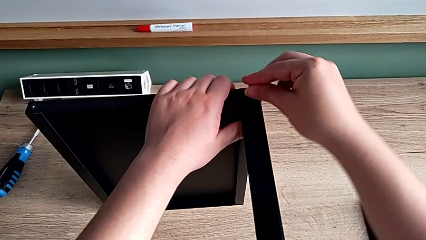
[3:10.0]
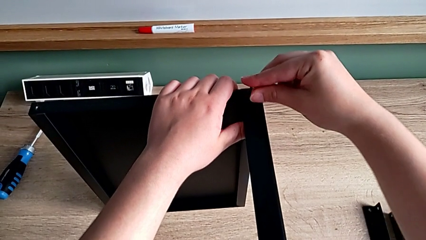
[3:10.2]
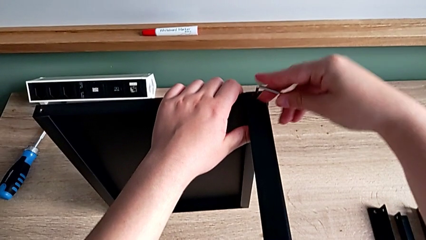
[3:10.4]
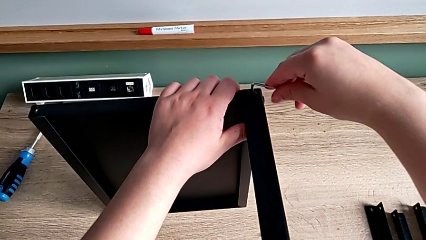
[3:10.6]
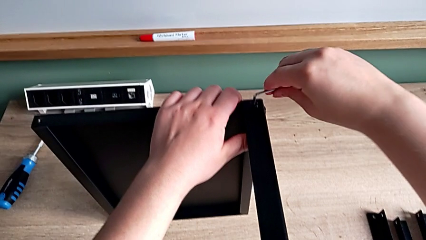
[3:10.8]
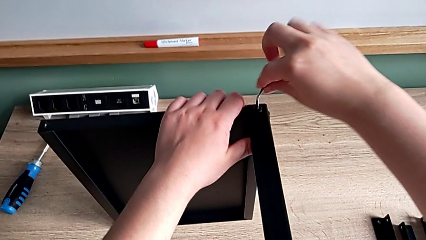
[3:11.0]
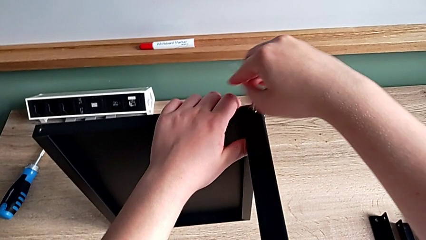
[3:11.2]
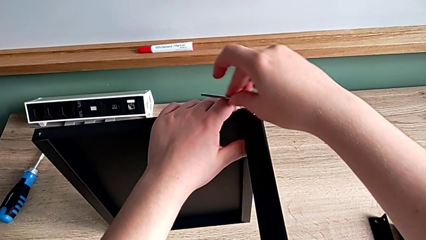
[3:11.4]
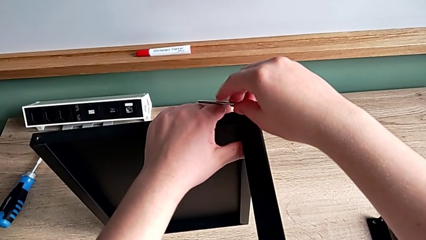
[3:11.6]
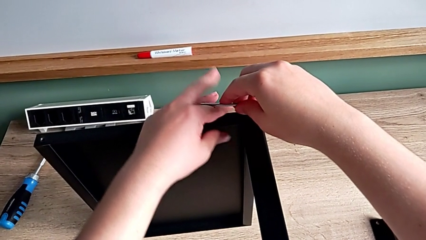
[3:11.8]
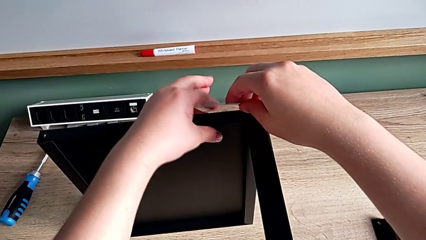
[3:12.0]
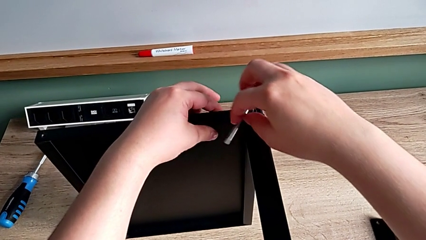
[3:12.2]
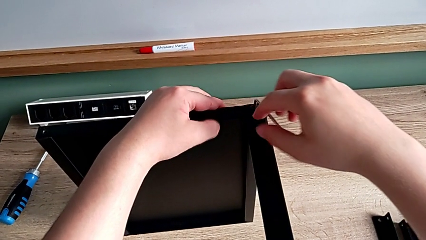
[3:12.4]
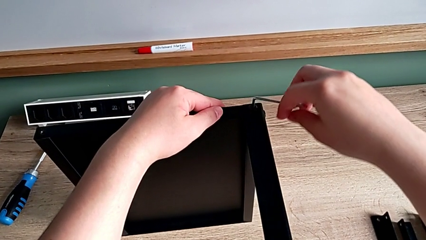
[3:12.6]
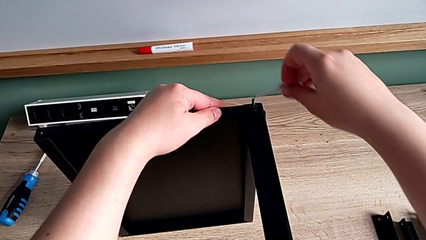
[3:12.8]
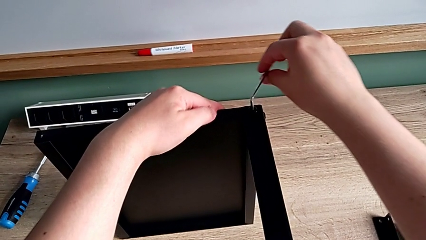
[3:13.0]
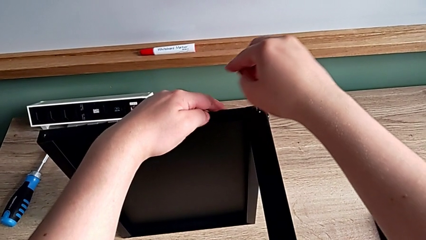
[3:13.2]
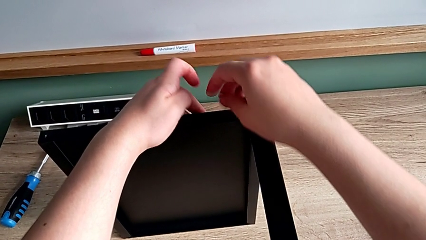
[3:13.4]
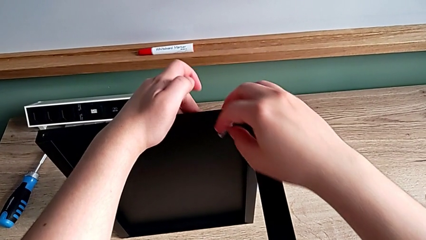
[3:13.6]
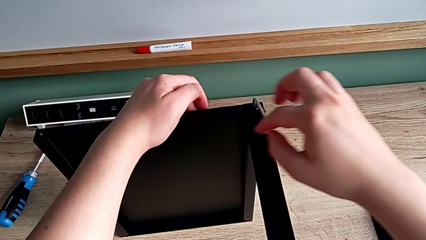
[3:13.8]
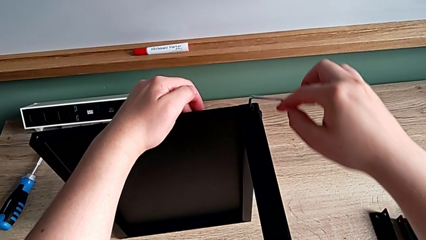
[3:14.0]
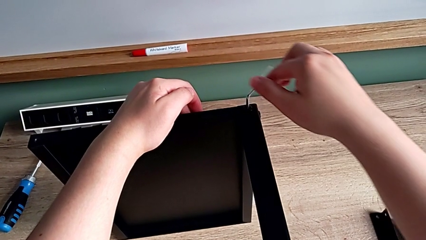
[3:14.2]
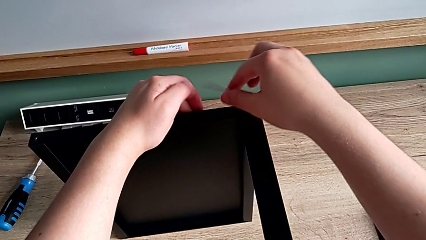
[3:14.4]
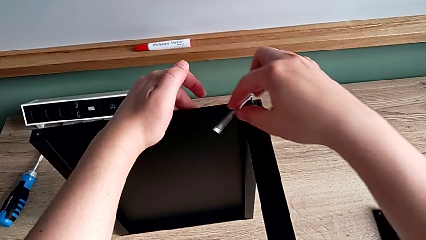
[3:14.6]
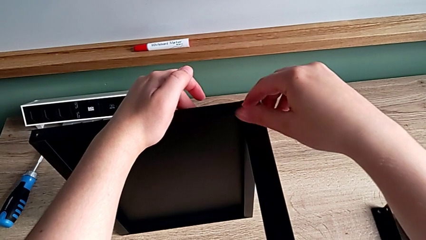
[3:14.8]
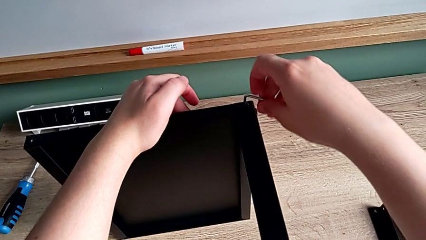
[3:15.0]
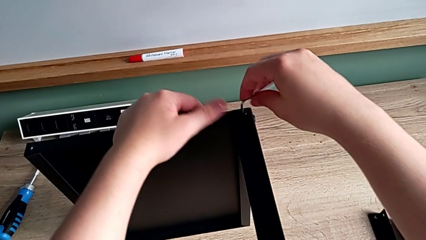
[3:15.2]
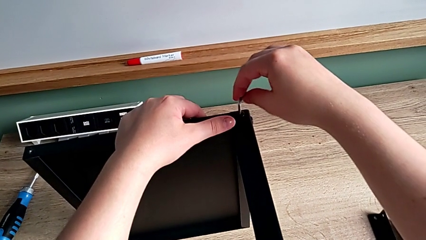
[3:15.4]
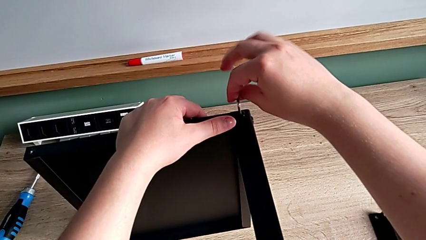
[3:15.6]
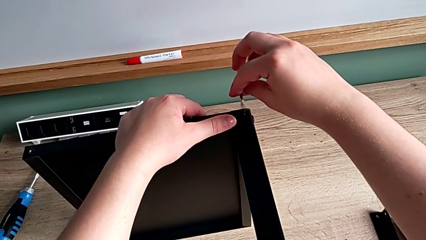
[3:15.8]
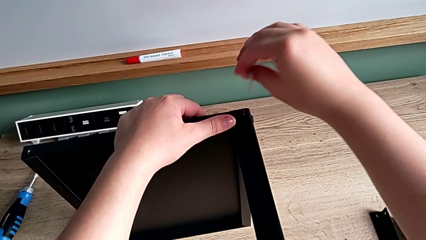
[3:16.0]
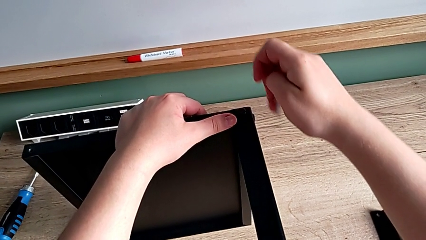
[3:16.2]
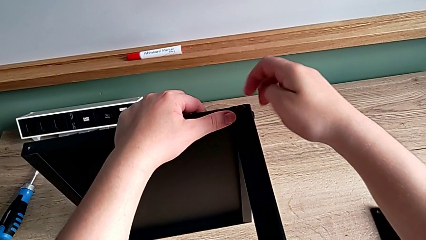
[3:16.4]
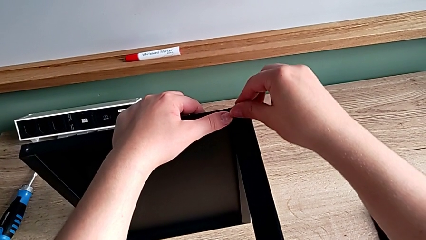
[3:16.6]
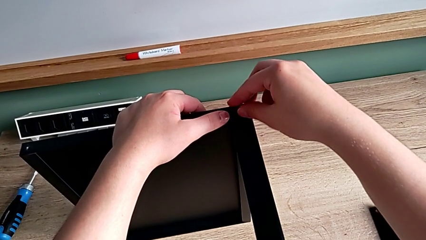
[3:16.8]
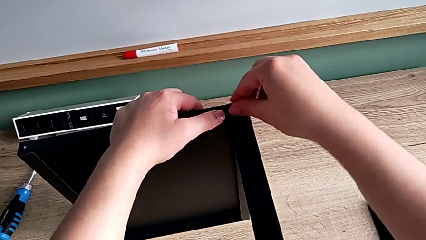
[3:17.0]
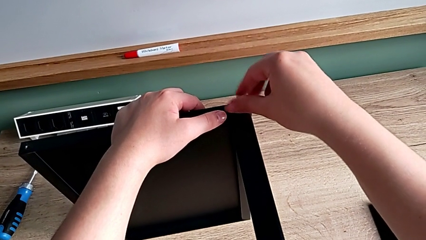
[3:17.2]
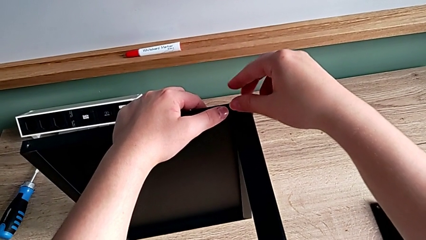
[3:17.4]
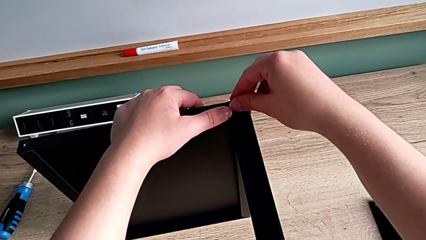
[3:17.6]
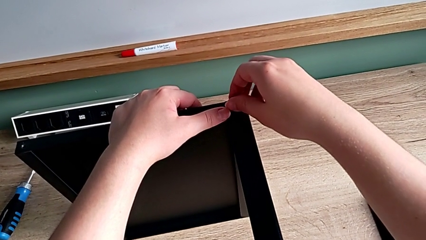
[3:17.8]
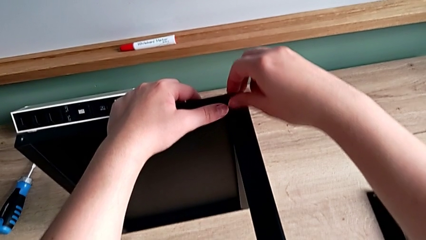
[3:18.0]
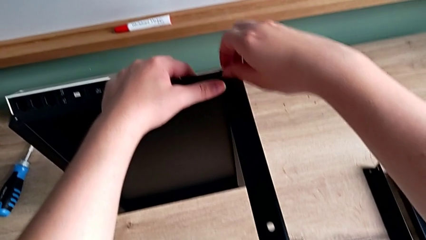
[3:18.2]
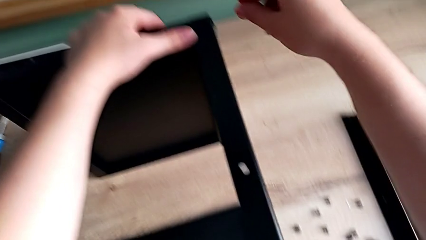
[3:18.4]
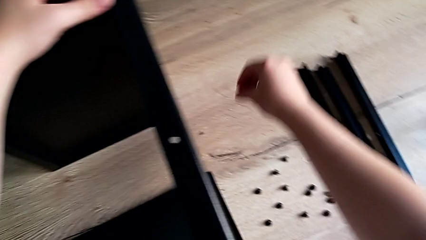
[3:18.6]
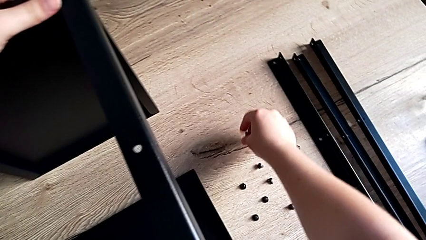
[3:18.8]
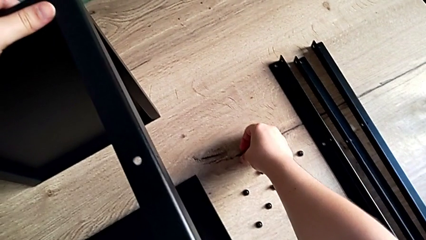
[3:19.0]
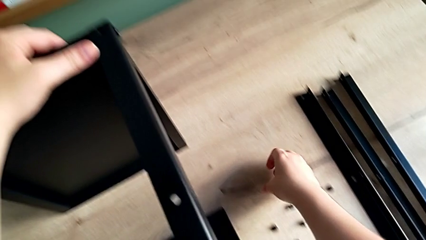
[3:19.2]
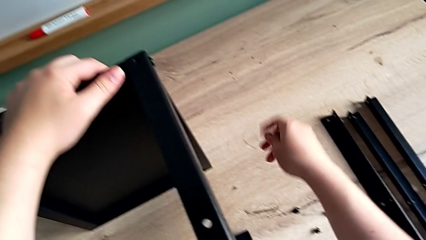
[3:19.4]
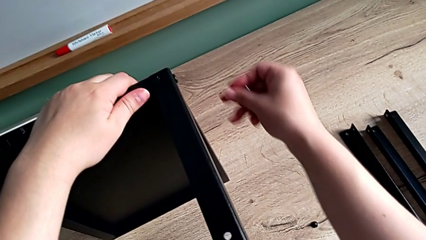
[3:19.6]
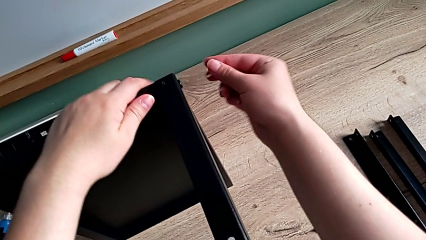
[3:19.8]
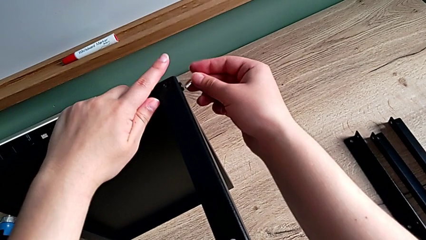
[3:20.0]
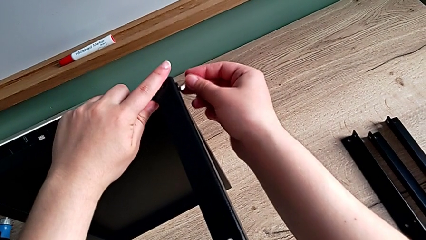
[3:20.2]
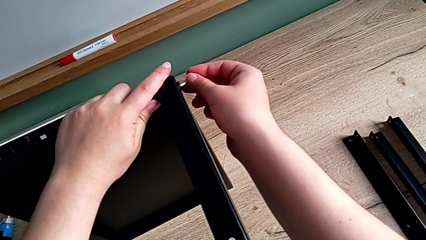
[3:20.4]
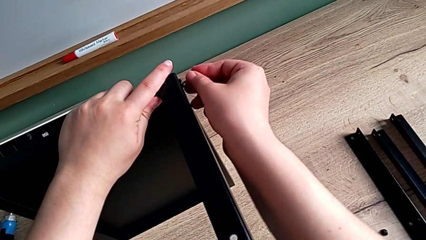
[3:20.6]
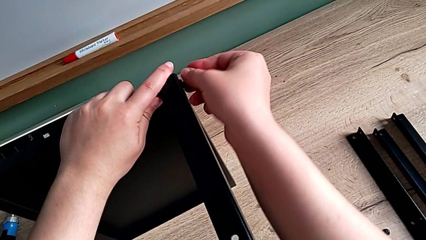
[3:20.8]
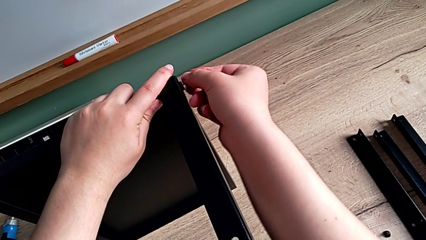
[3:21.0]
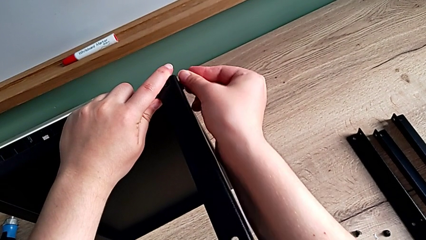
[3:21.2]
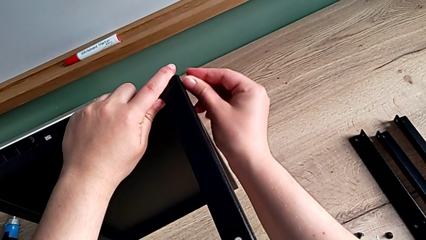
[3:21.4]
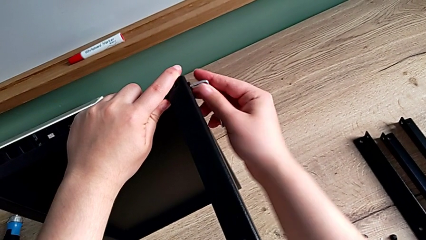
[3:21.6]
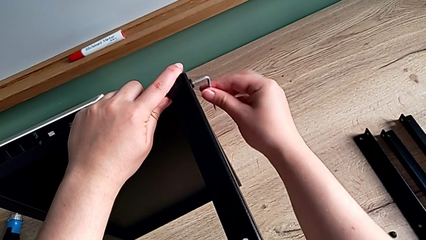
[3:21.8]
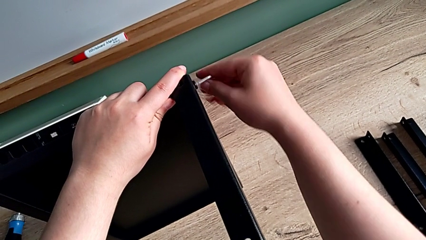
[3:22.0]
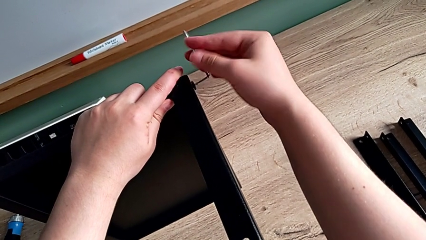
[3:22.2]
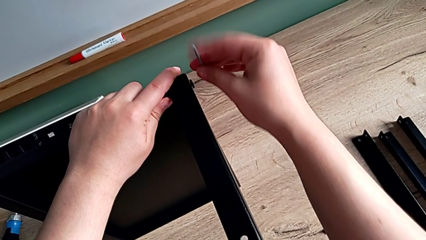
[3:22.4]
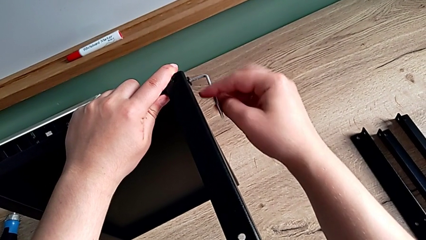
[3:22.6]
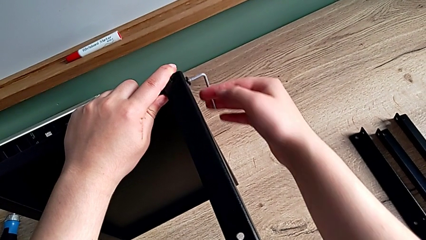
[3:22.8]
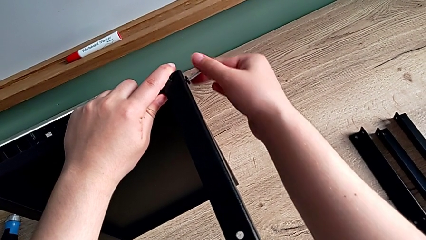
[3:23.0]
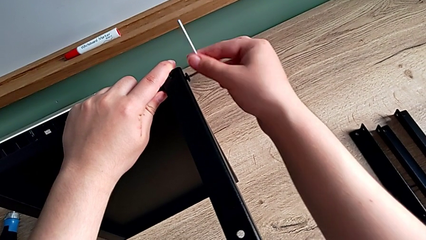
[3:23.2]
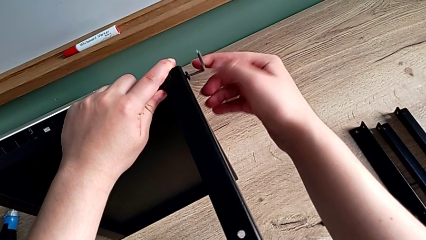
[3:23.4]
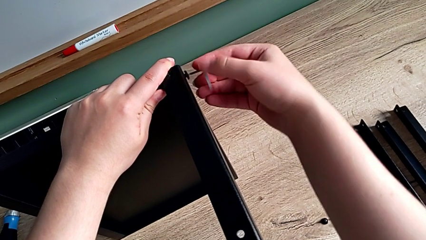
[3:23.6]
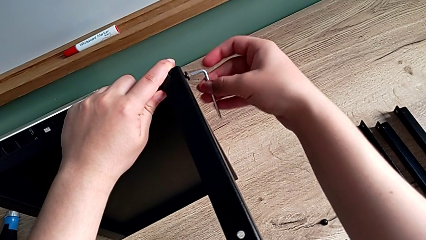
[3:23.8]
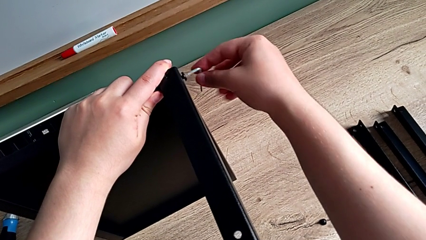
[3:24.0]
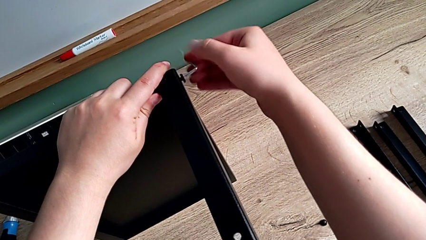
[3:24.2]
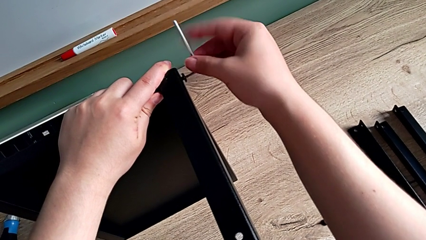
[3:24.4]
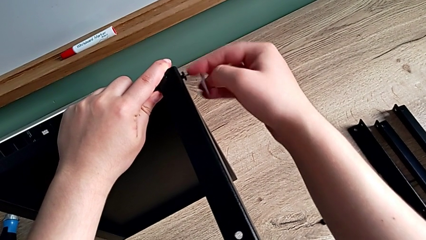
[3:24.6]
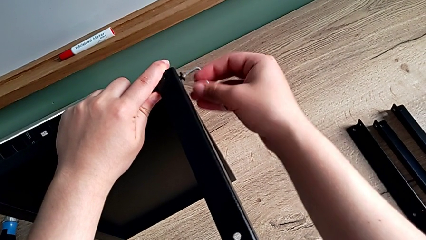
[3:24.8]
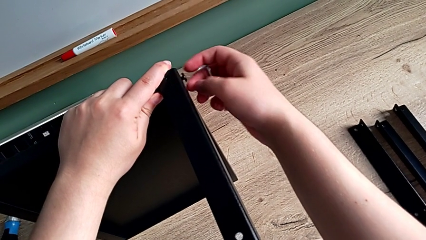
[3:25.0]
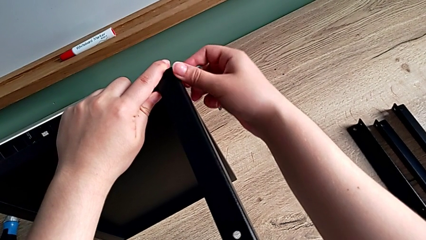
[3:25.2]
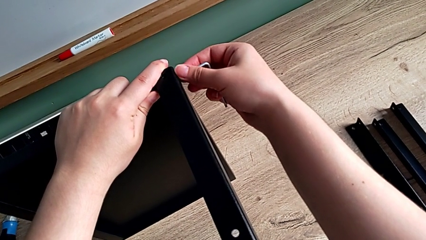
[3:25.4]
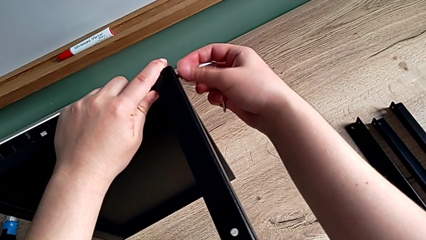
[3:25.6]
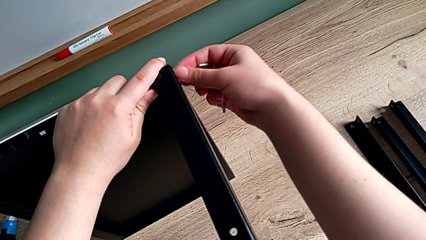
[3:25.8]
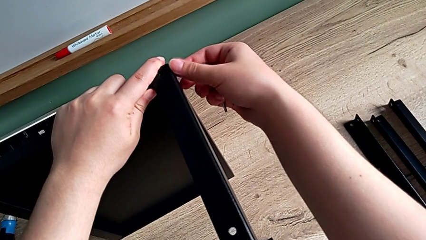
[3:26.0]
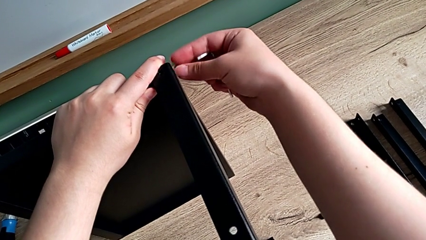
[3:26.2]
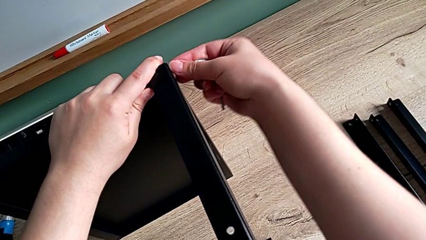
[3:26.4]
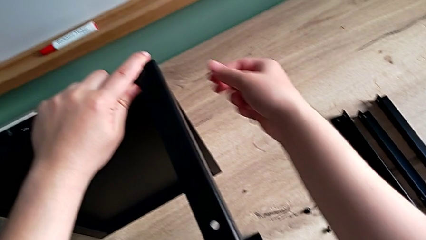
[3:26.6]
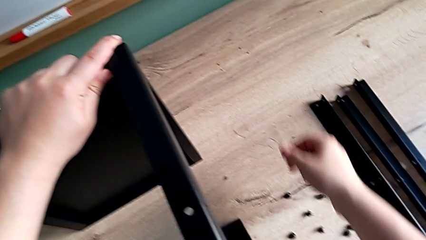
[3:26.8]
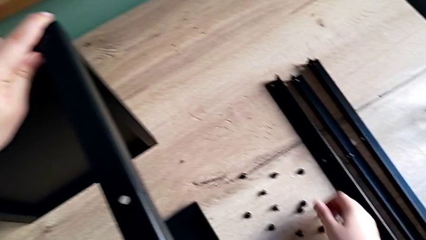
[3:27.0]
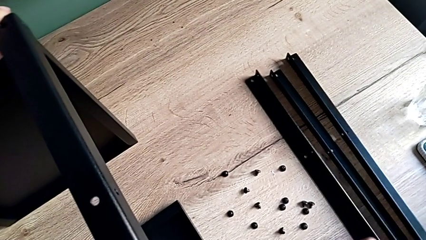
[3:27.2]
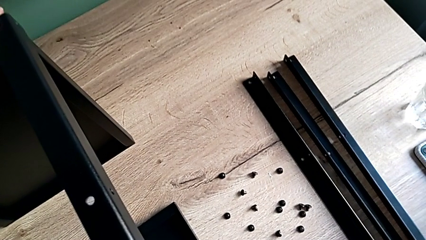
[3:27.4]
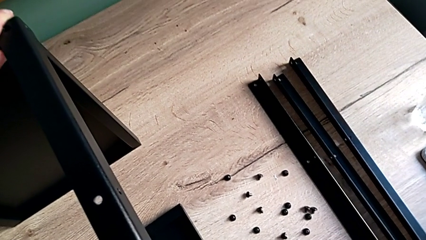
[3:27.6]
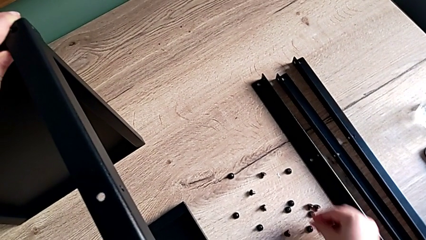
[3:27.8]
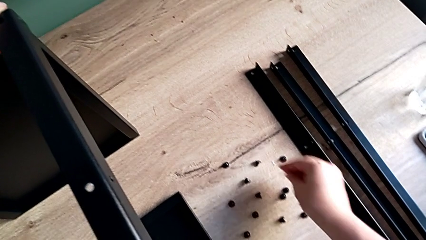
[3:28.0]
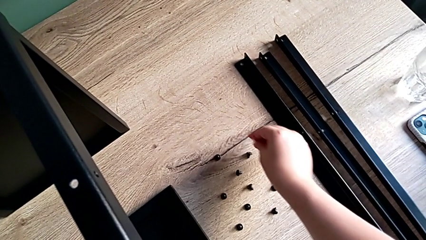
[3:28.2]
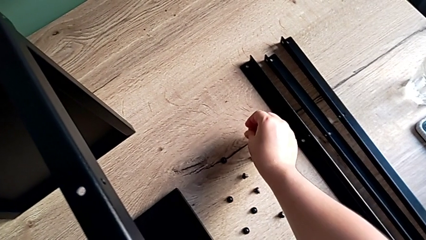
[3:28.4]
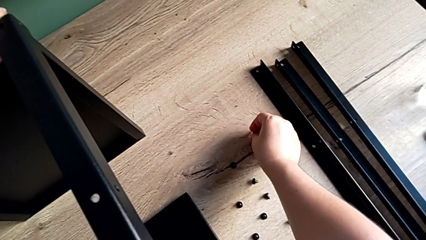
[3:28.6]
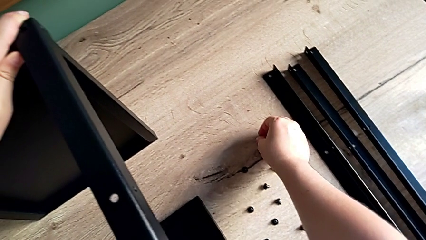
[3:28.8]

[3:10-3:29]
The camera wearer is disassembling the fourth leg. They unscrew the hex socket head, withdraw the Allen wrench, unscrew the hex socket head, disassemble it and place it. They insert the Allen wrench, unscrew the hex socket head, withdraw the Allen wrench, unscrew the hex socket head, wrongly drop it and place the Allen wrench.
